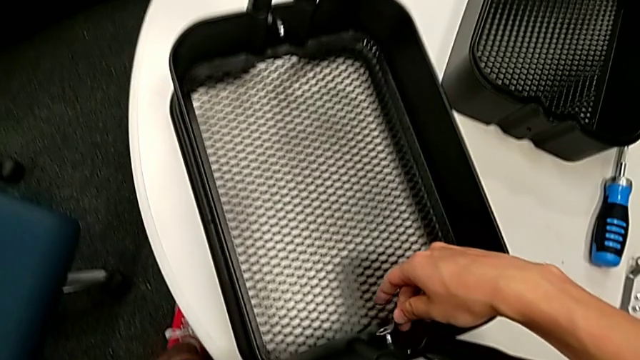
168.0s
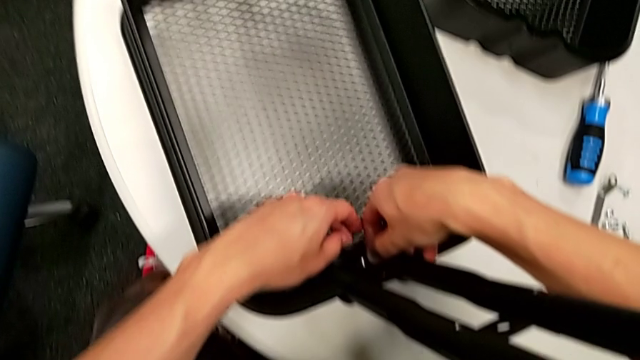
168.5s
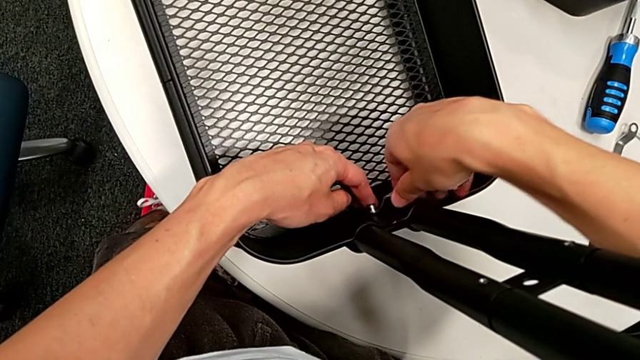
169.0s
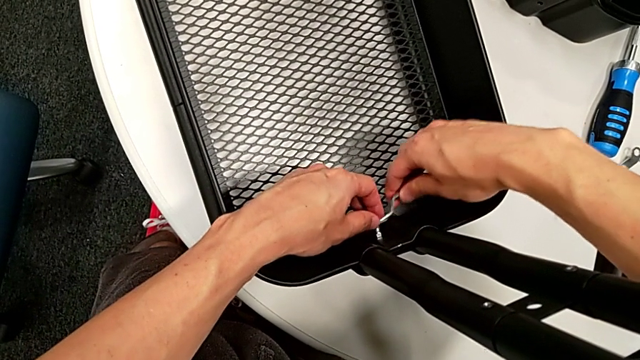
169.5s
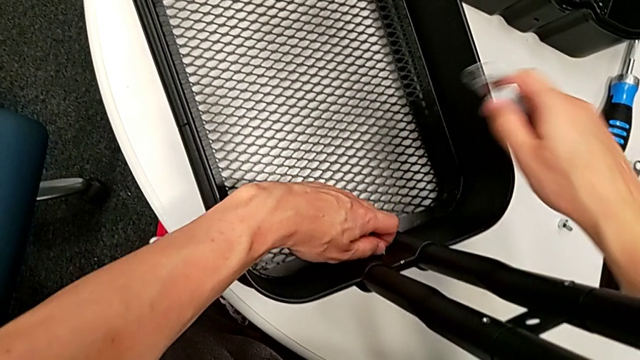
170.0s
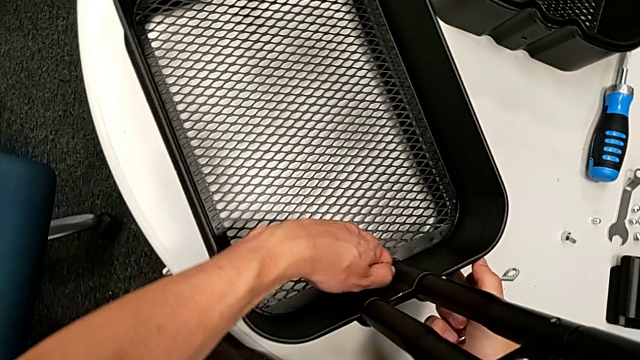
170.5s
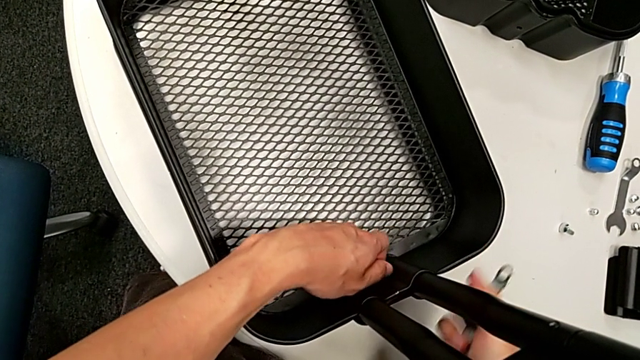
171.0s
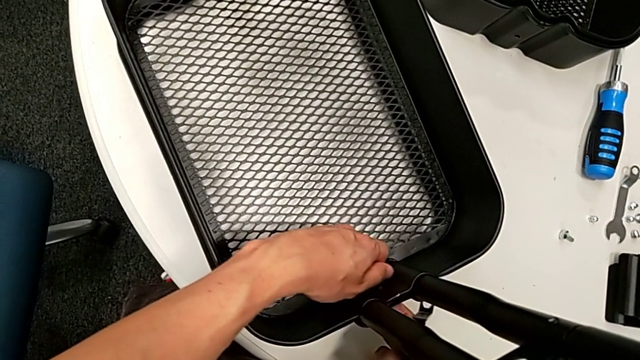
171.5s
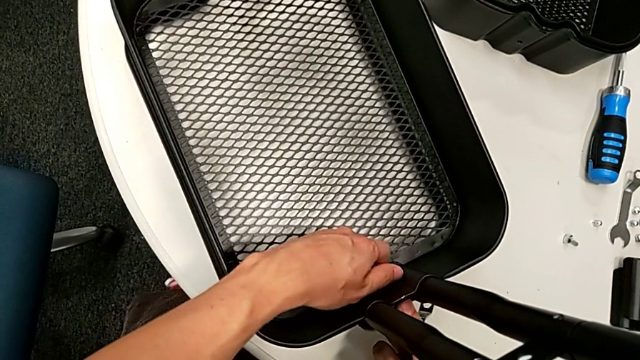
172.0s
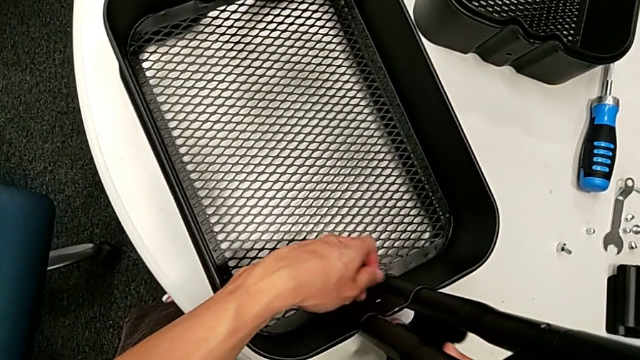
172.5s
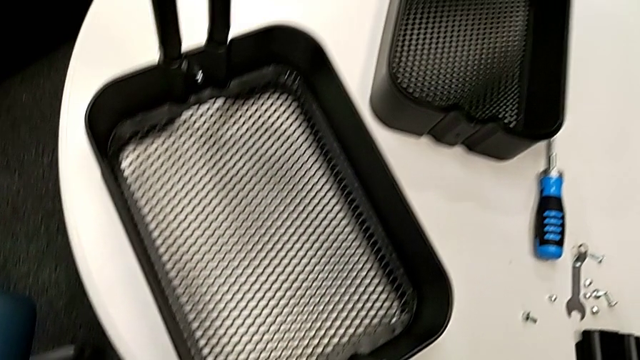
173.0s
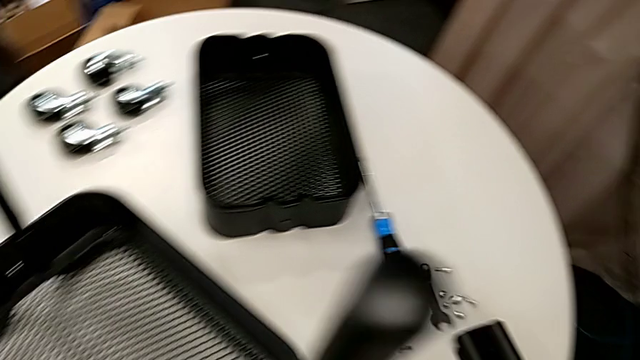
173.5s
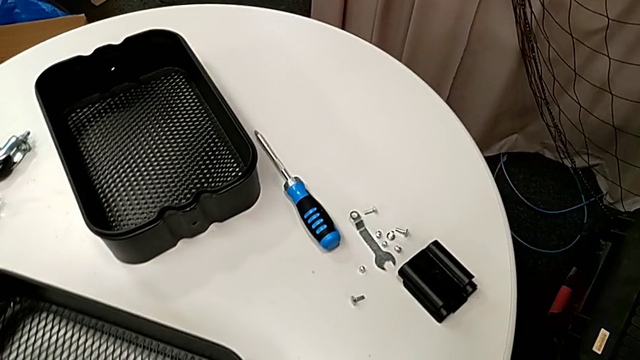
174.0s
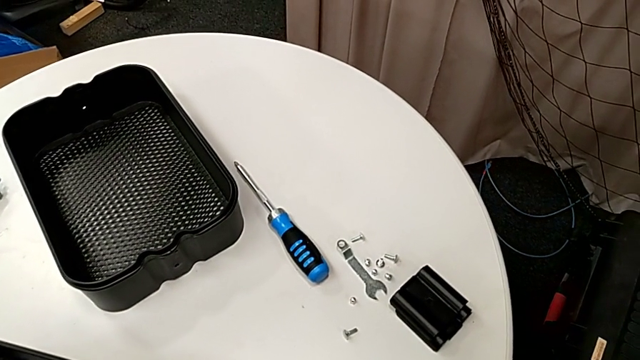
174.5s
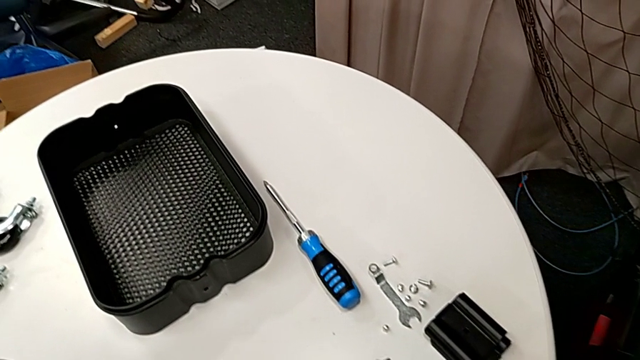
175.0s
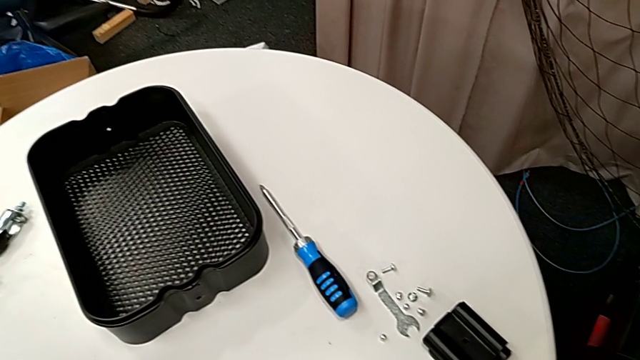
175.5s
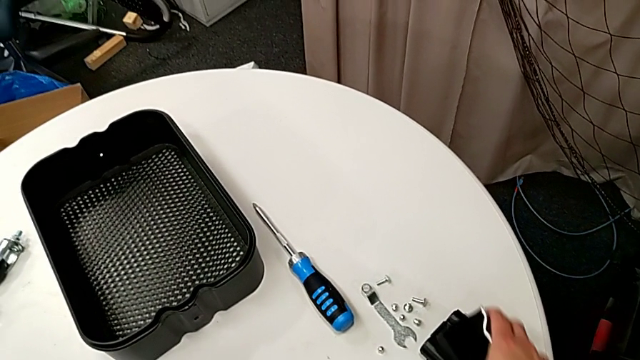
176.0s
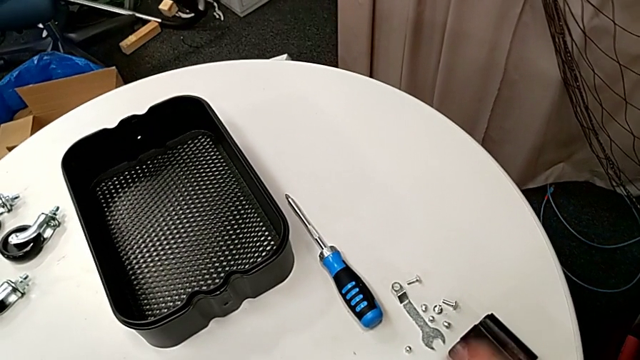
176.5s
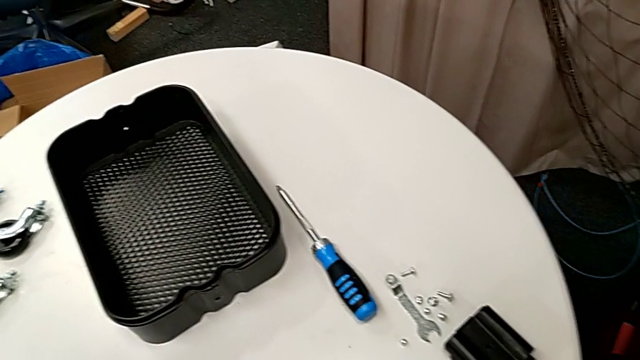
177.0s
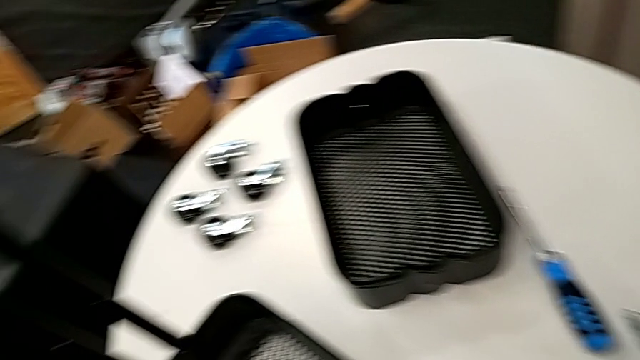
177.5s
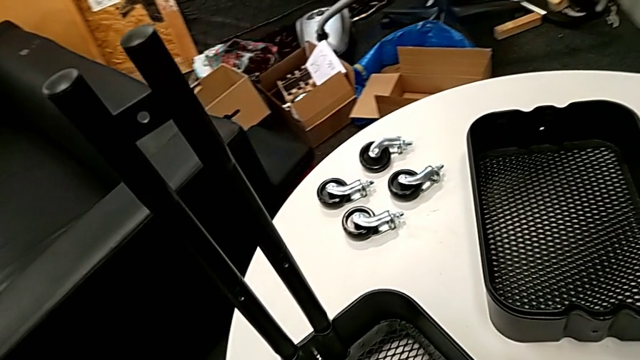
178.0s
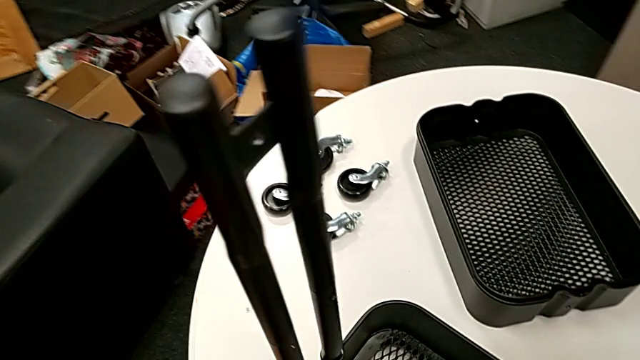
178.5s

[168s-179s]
The camera wearer is disassembling the bottom grid tray. They unscrew the fifth hexagon cap nut and disassemble the fifth bracket.

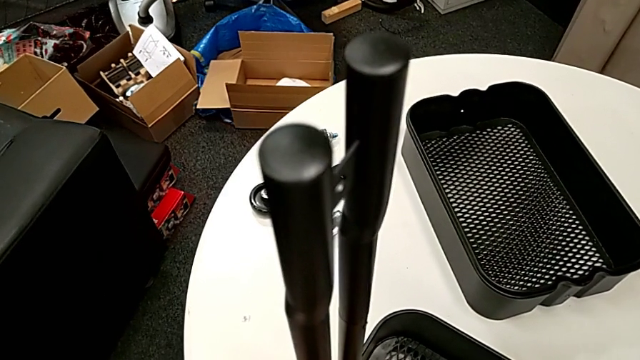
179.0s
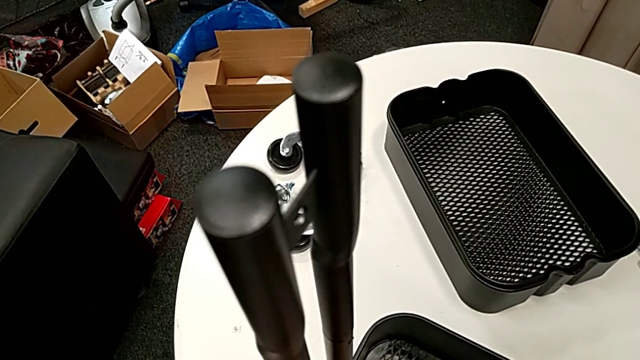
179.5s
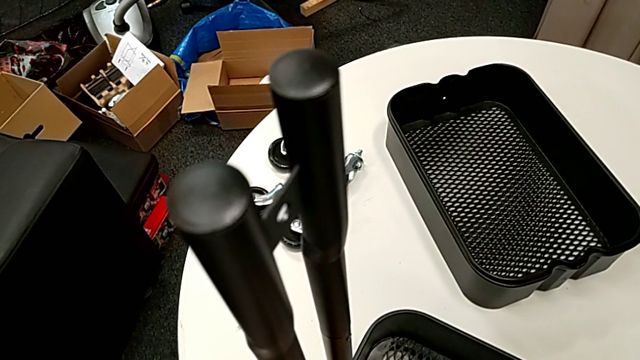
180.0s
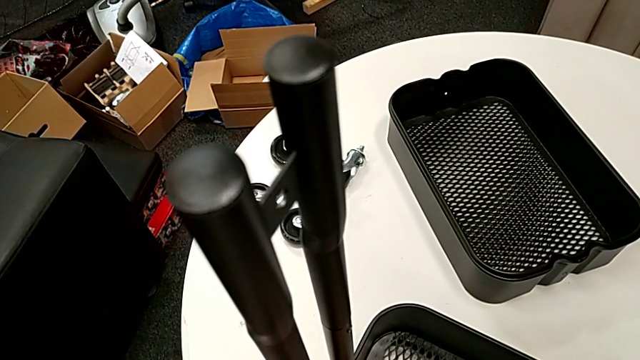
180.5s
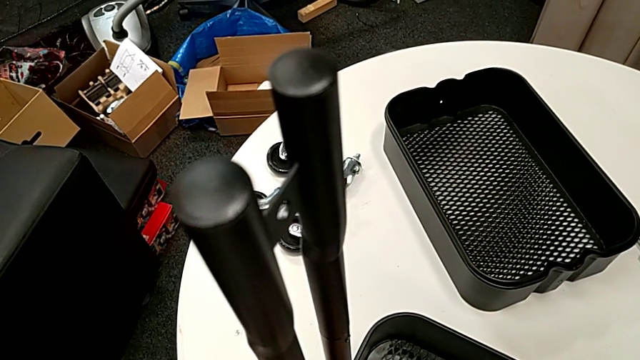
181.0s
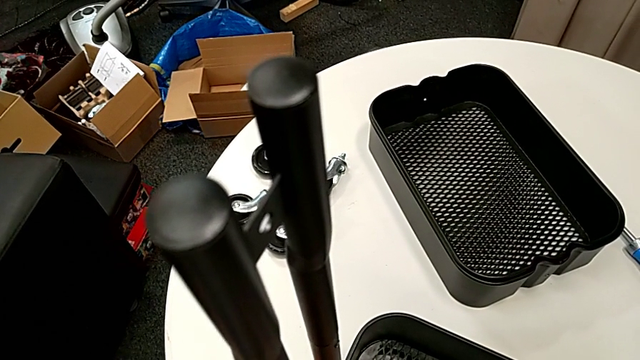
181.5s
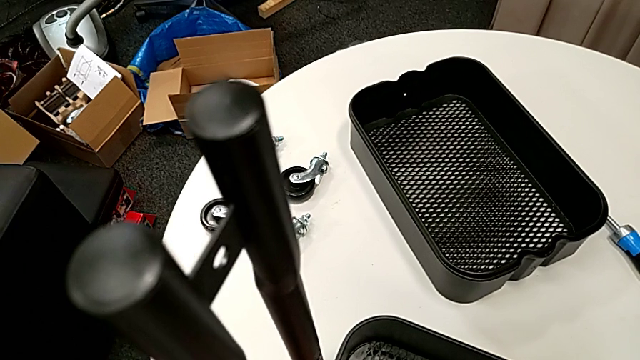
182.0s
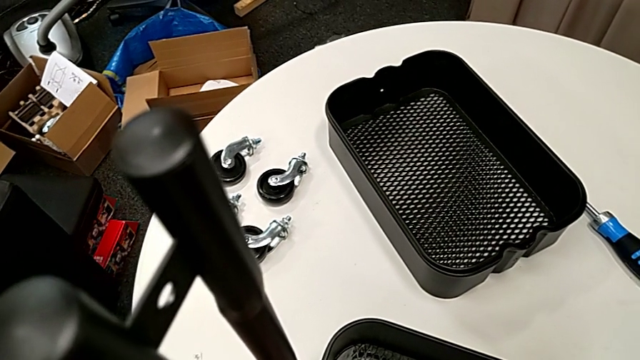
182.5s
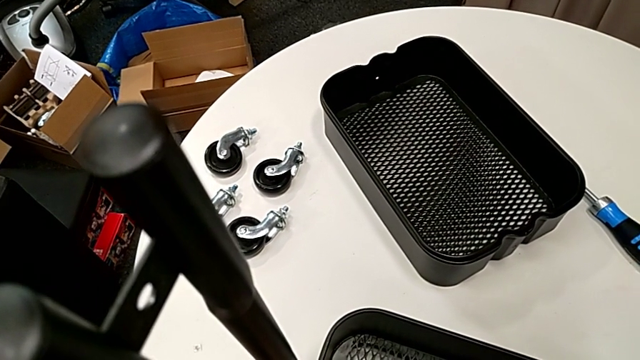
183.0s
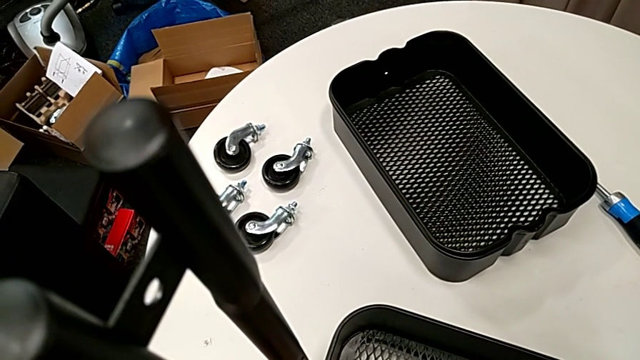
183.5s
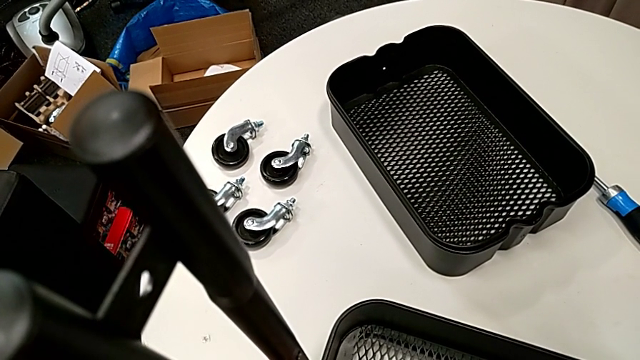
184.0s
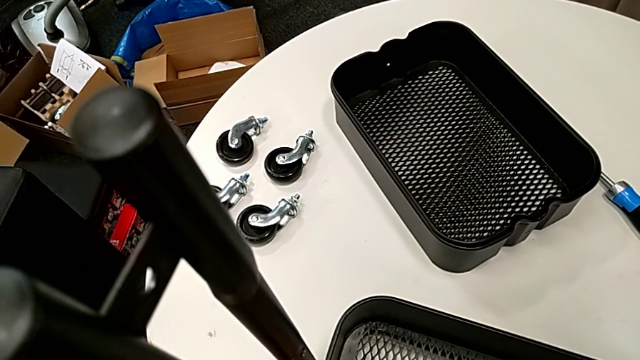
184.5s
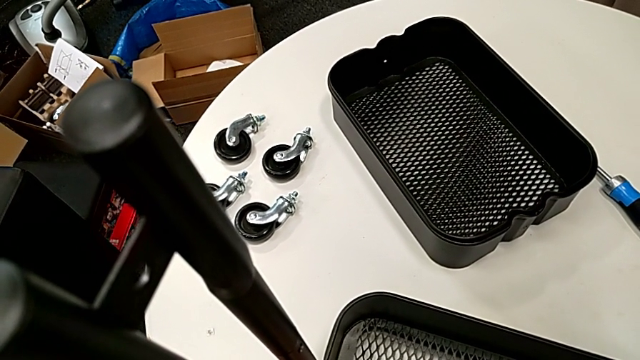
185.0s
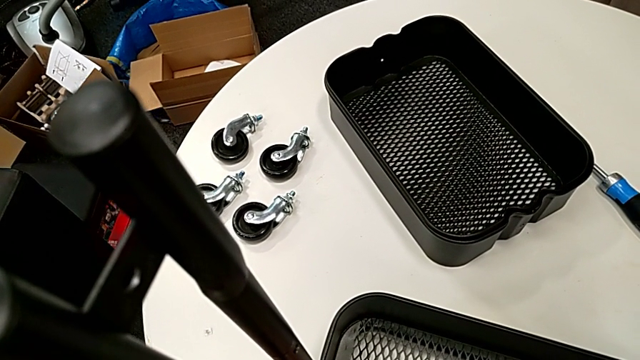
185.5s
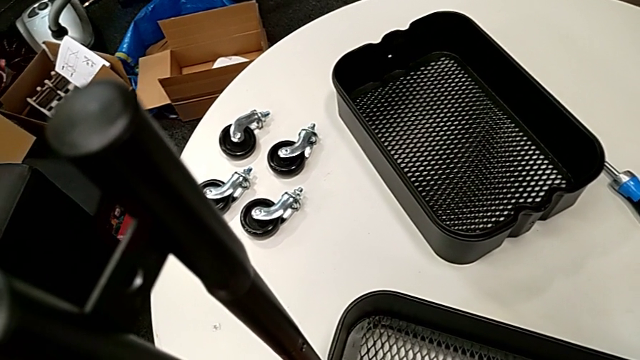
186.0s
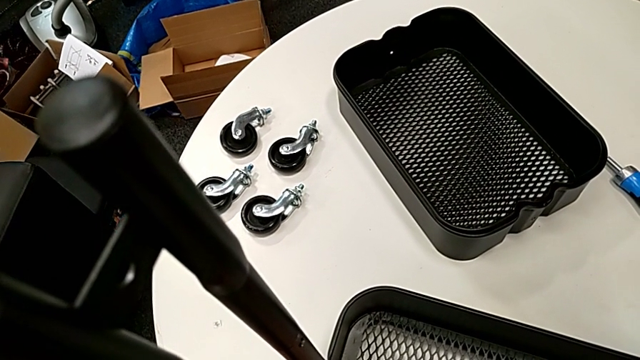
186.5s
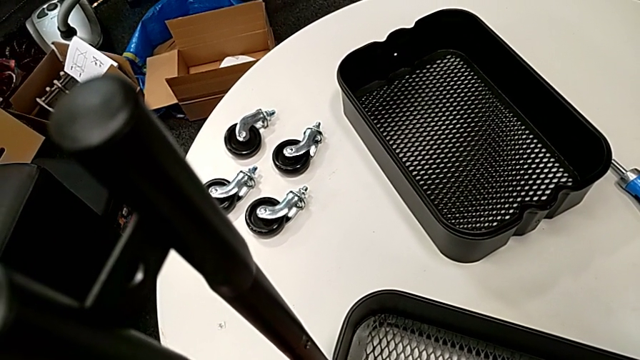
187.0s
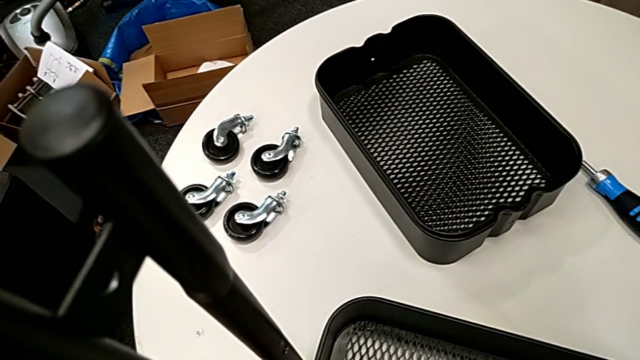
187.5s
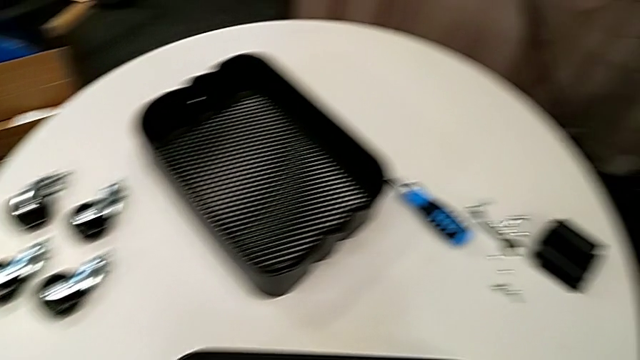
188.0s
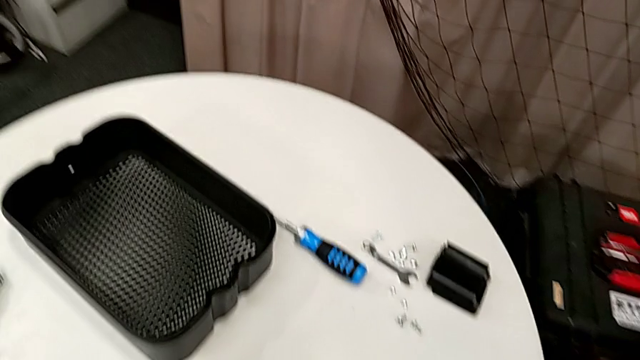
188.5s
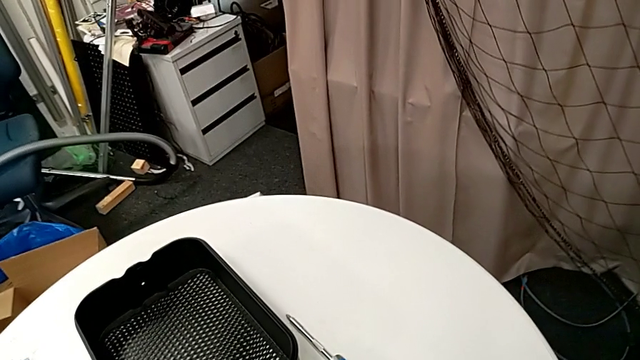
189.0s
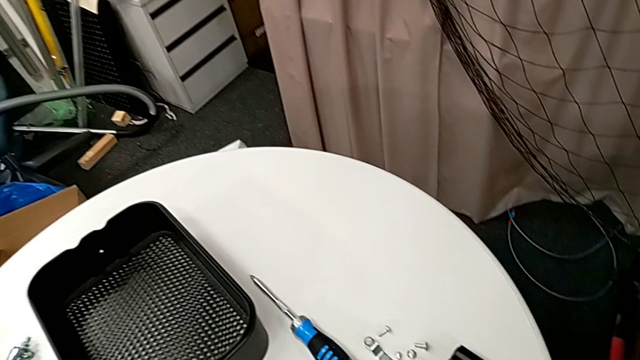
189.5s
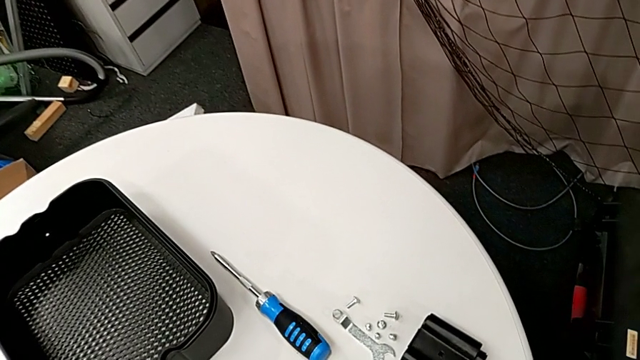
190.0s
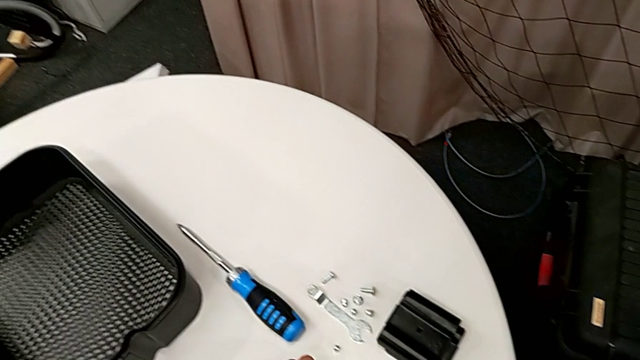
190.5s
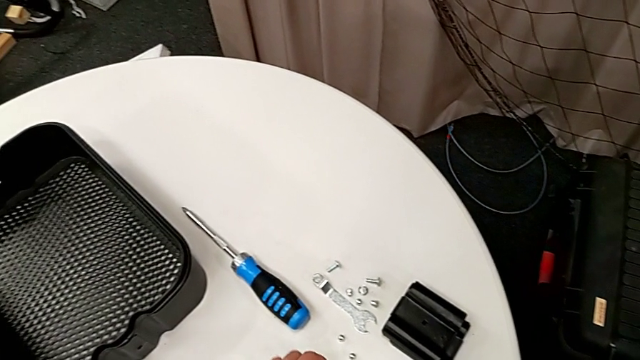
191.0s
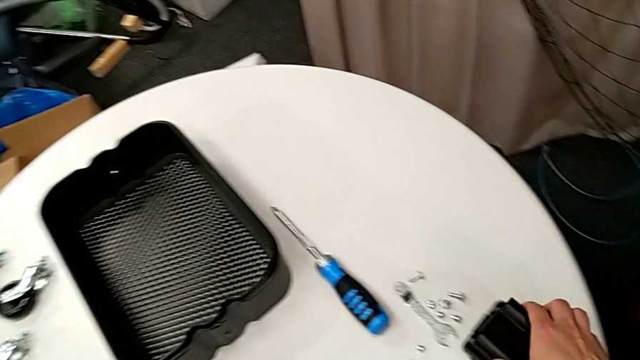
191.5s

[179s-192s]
The camera wearer is disassembling the bottom grid tray. They unscrew the hexagon cap nut and disassemble the sixth bracket.
